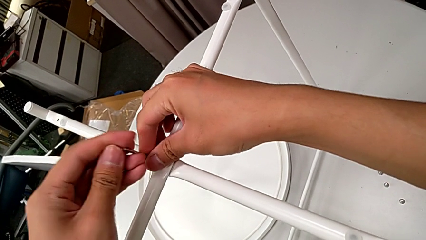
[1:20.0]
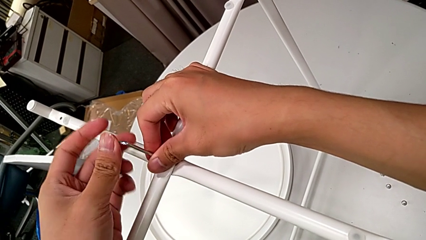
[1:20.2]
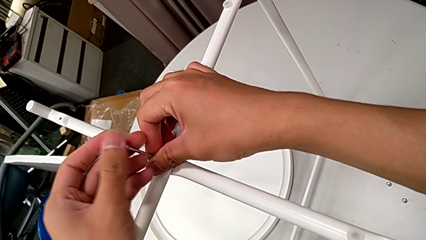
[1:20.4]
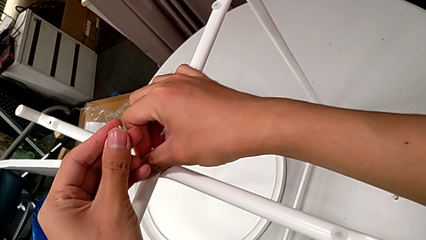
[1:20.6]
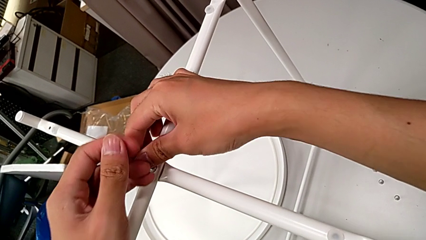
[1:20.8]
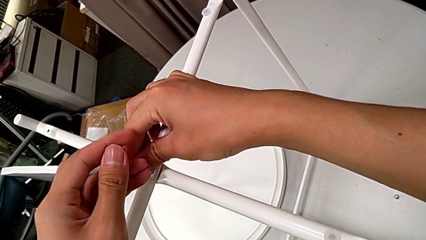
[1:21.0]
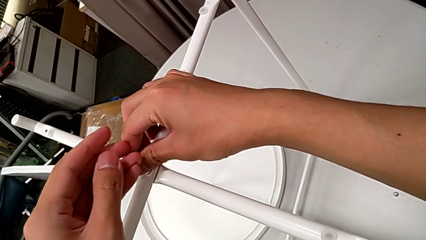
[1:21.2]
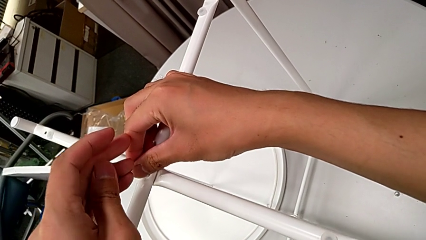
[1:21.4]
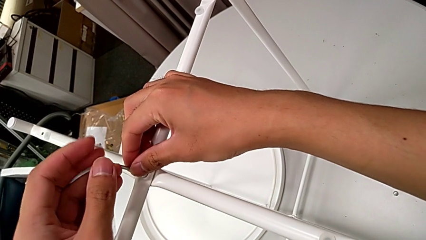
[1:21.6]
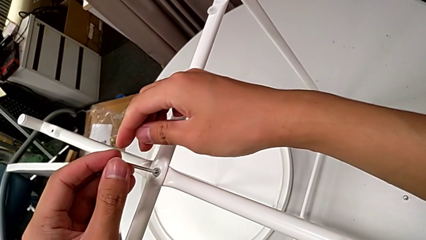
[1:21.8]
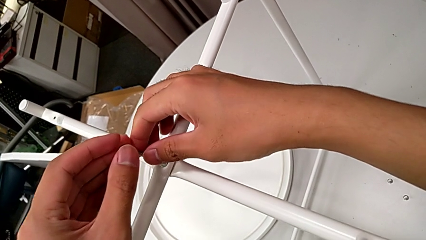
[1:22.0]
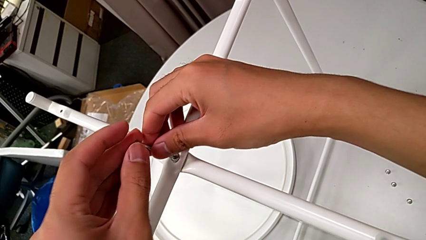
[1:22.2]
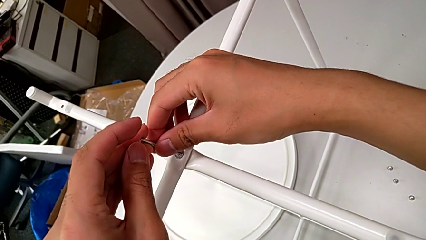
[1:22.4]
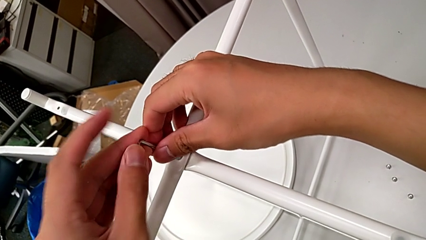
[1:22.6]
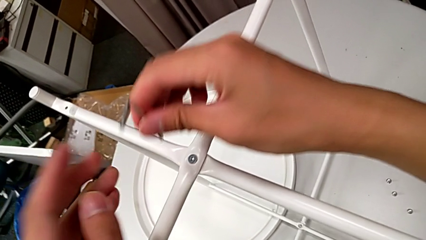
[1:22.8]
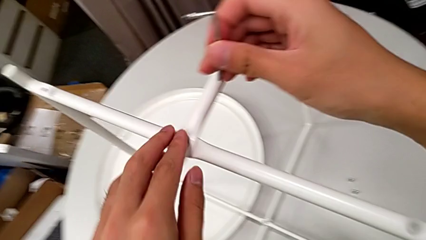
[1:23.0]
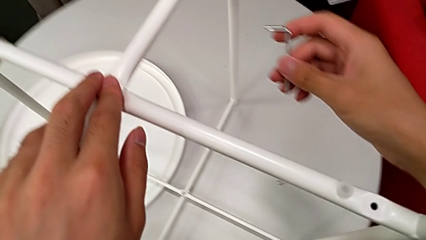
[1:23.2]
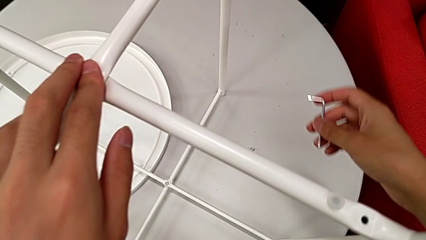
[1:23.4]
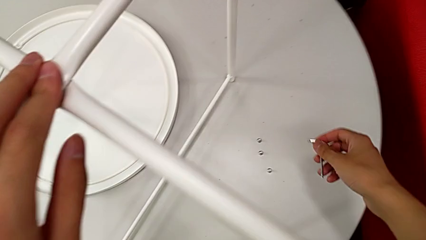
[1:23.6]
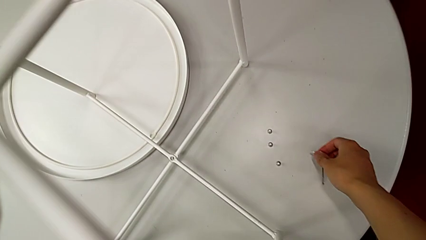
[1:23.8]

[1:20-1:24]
The camera wearer is screwing the top screw into the legs. They screw the hex socket head, withdraw the Allen wrench, inspect the hex socket head and place the Allen wrench.

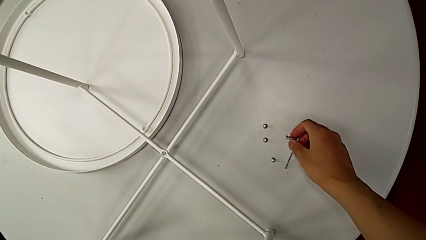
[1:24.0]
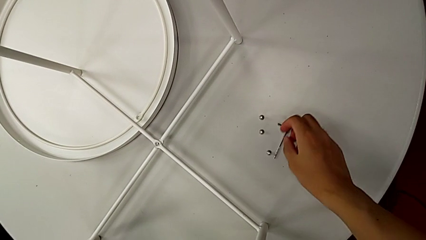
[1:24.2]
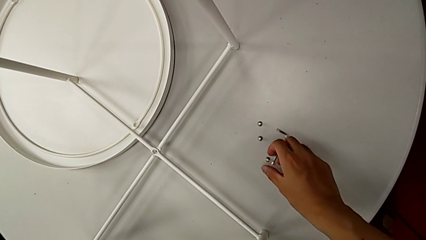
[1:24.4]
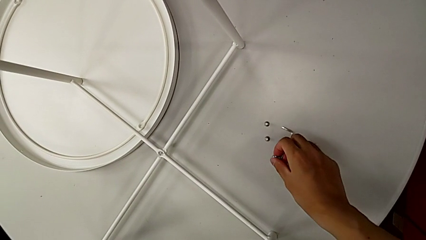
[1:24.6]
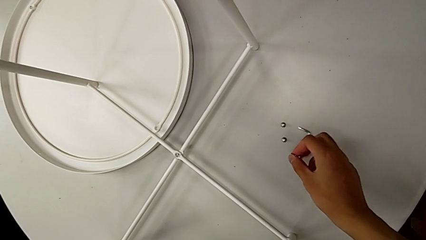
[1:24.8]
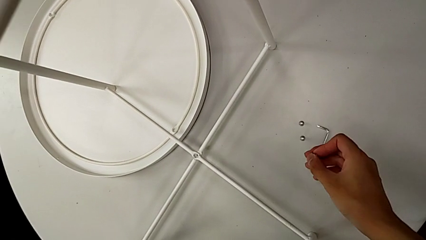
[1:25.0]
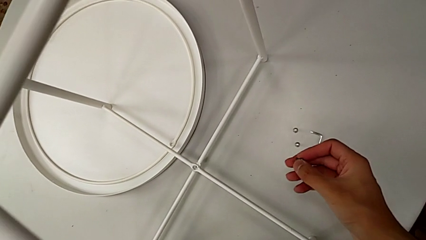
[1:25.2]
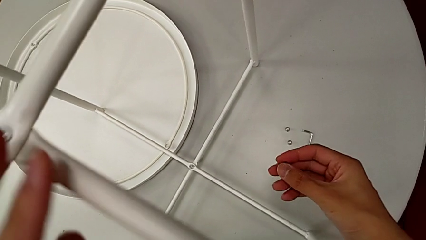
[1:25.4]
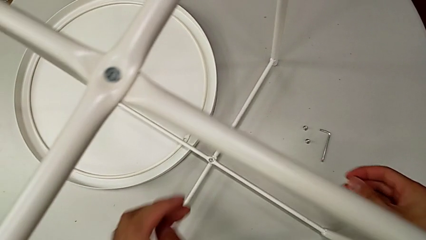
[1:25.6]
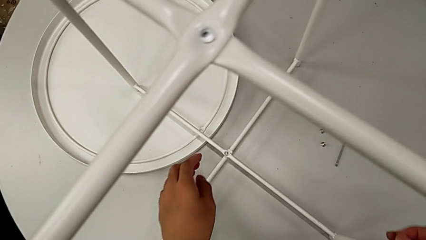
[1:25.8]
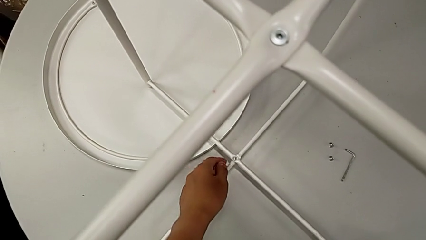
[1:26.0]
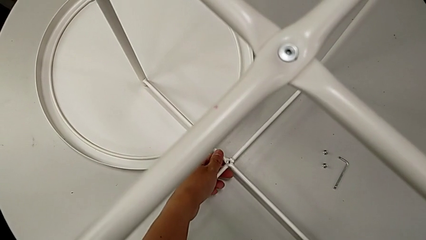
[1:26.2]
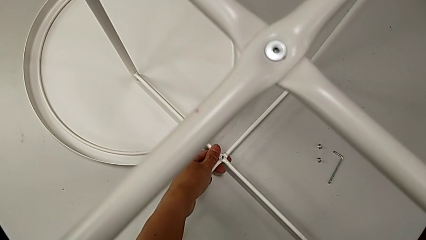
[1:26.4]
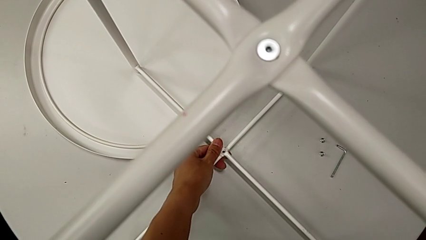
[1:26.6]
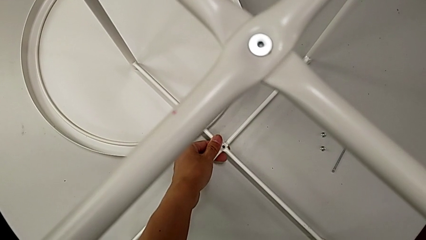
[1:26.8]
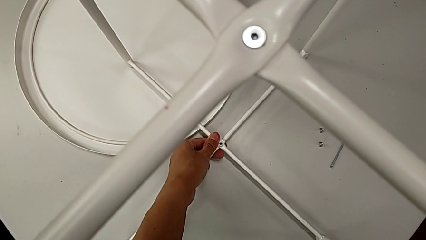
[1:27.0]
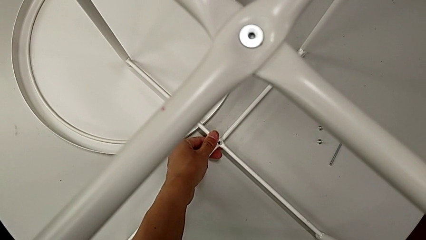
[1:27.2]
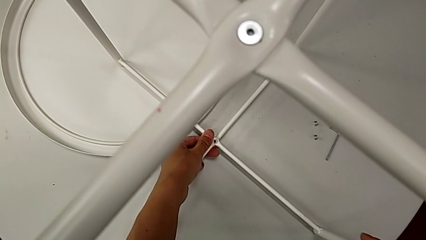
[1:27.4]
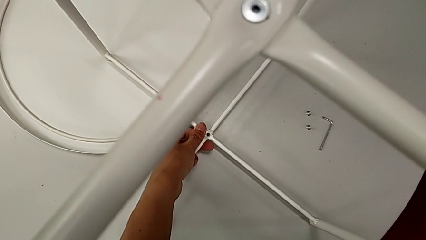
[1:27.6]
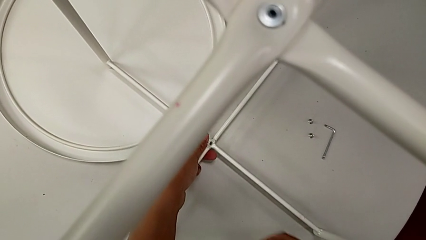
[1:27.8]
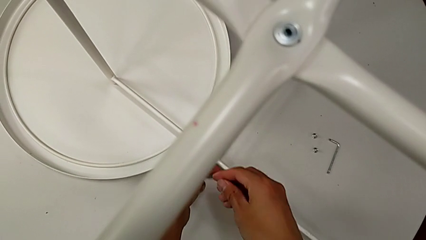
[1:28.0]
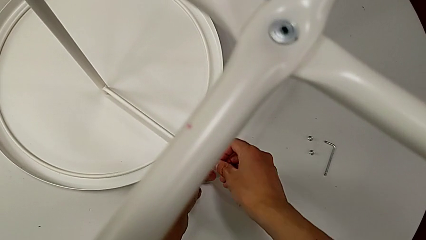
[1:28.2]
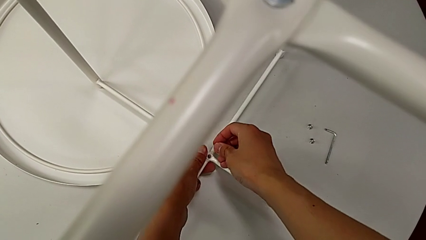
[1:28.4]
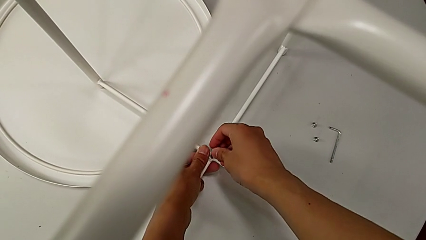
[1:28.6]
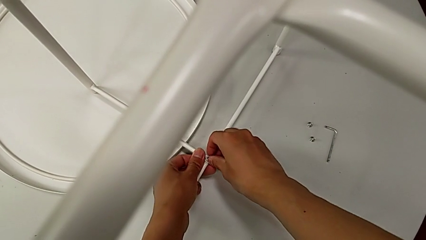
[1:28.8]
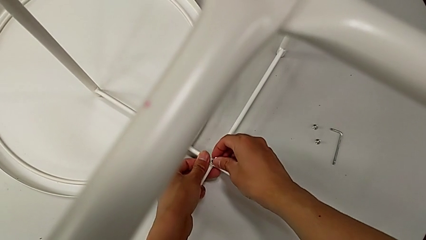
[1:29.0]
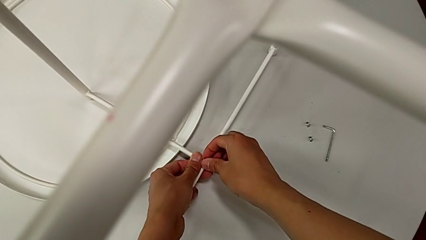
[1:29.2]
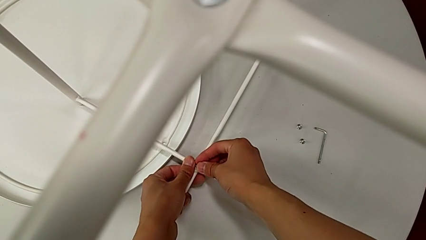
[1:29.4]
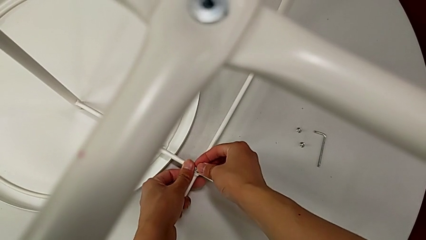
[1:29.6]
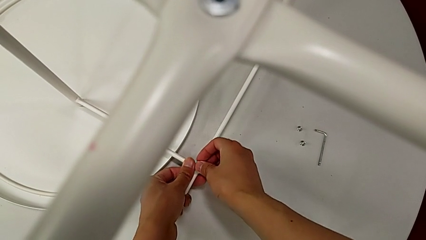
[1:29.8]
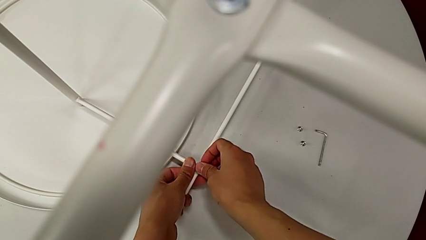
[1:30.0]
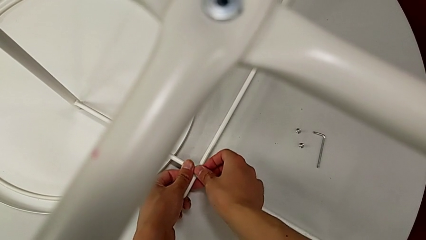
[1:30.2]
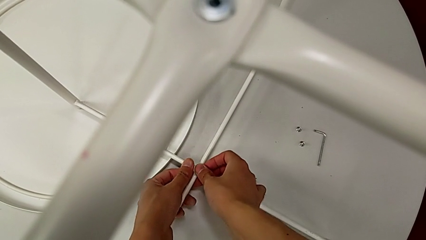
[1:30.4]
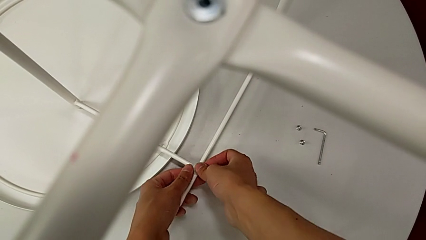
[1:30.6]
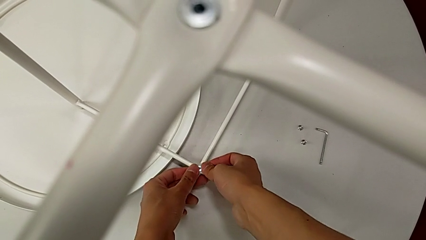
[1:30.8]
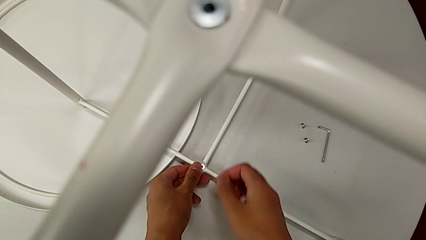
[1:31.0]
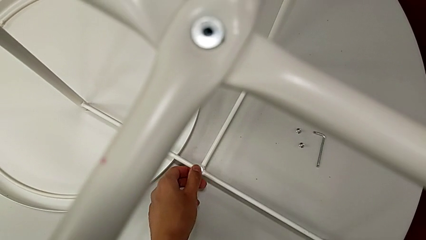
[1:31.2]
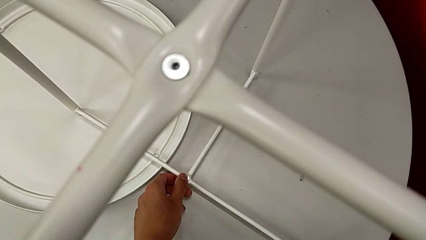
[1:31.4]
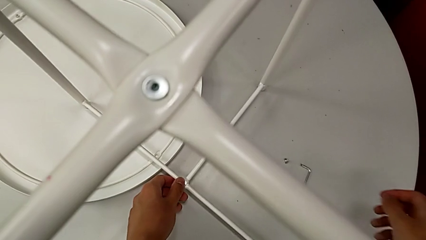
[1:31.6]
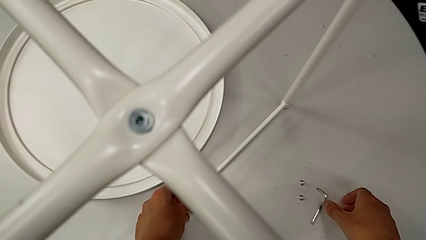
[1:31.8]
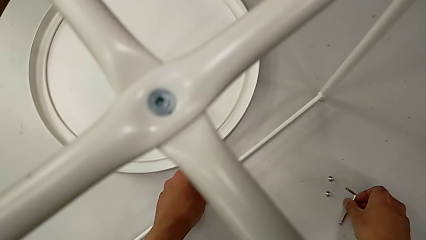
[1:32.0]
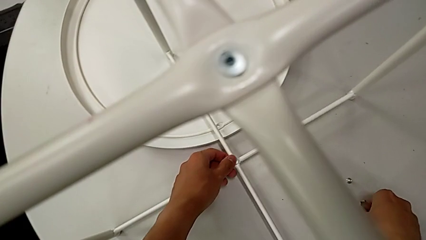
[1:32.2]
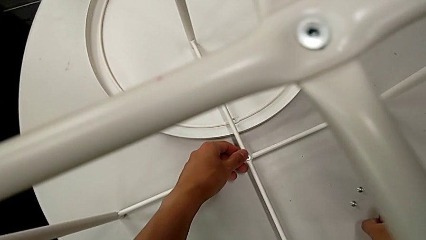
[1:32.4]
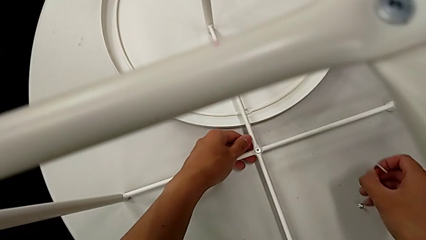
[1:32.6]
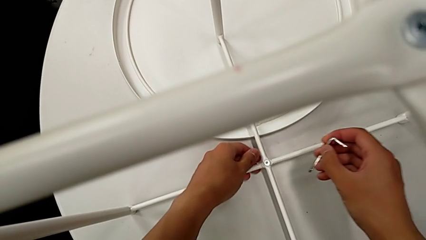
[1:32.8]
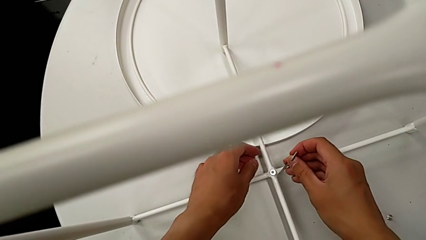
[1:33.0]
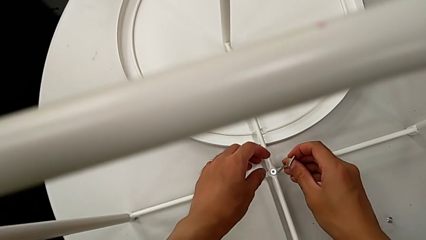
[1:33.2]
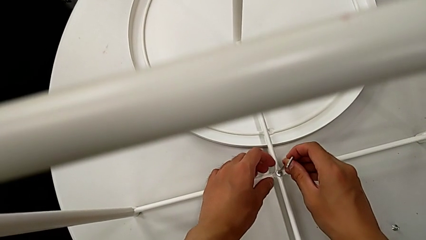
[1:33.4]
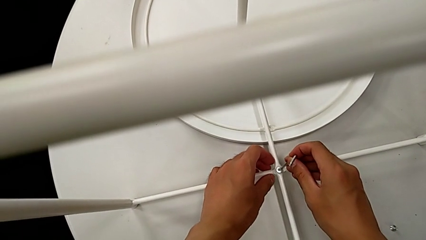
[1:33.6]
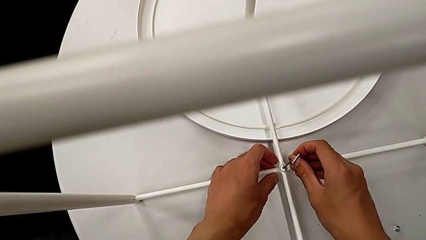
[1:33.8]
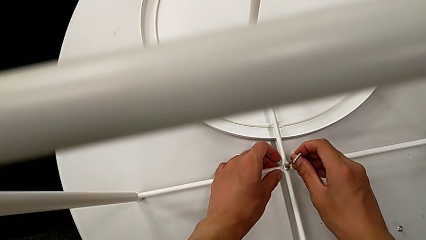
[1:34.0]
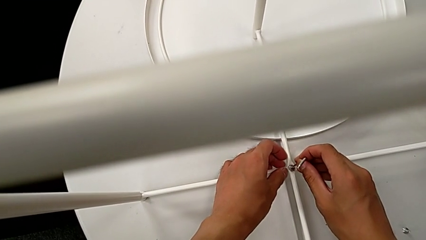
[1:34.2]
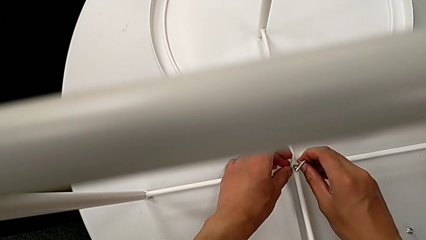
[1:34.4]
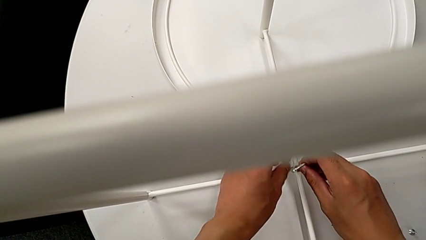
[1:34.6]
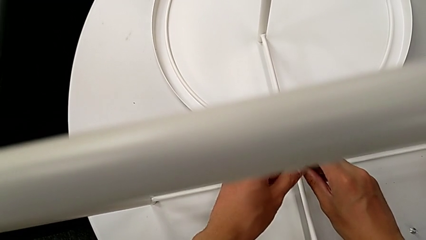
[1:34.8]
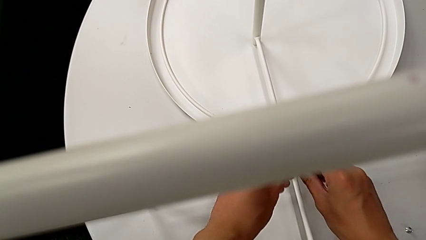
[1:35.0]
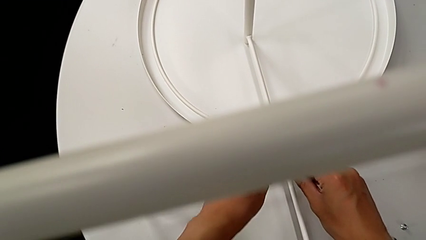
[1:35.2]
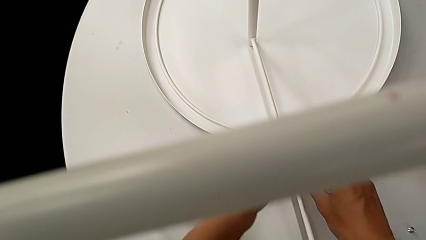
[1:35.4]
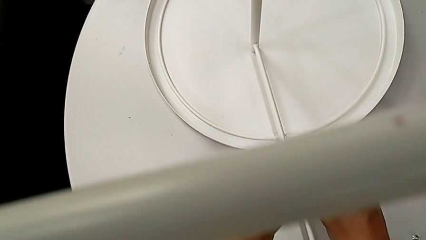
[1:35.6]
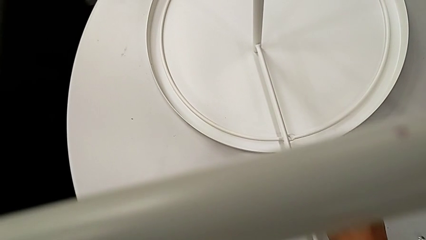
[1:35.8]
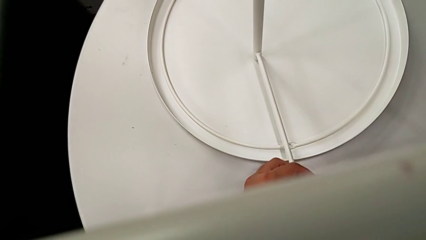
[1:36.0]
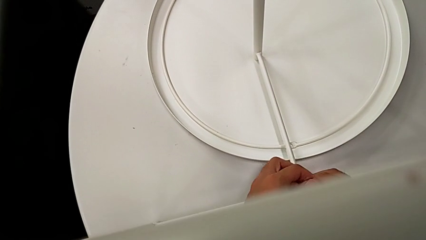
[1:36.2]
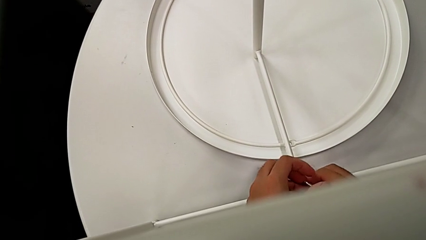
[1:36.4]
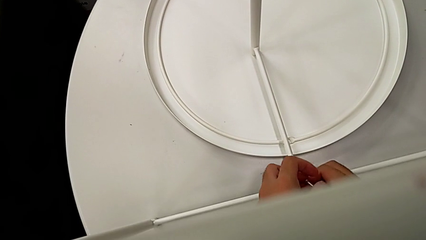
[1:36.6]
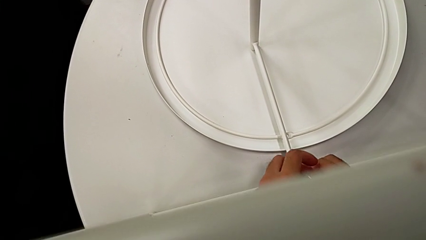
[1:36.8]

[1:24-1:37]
The camera wearer is screwing the bottom screw into the legs. They grab the hex socket head, align the leg, insert the hex socket head, hold it, grab the Allen wrench, insert it and begin to screw the hex socket head.
